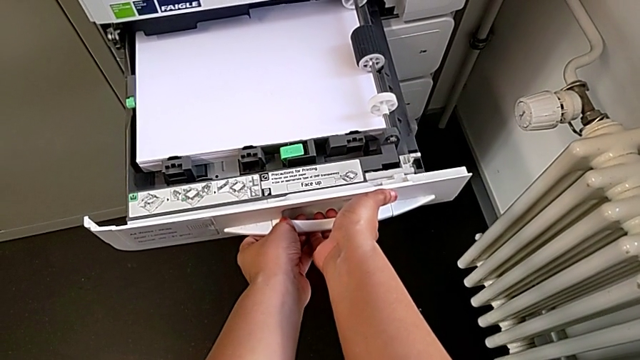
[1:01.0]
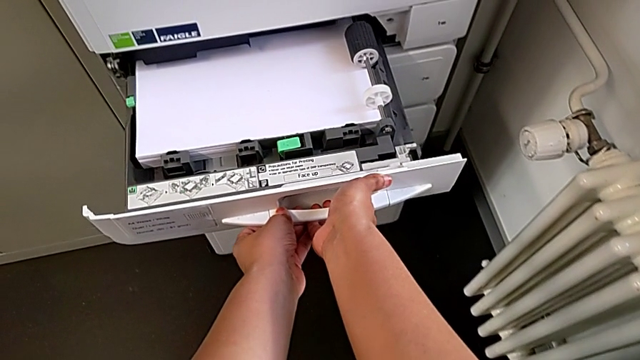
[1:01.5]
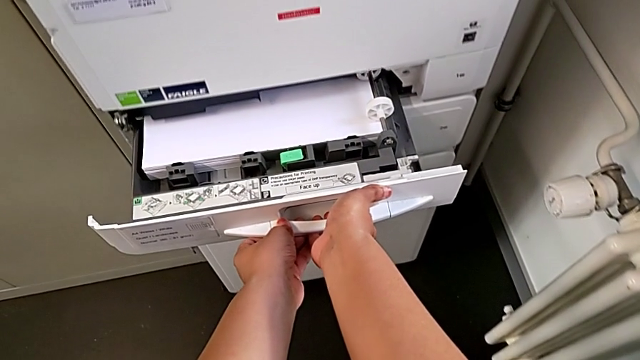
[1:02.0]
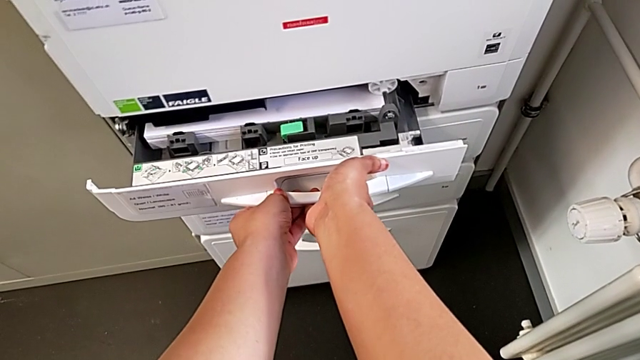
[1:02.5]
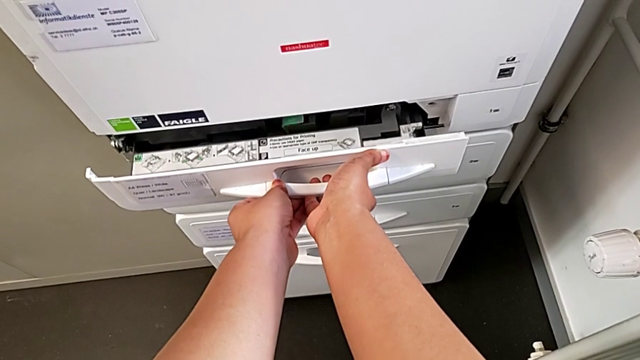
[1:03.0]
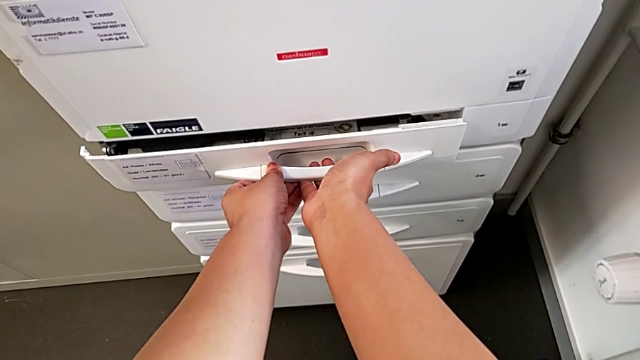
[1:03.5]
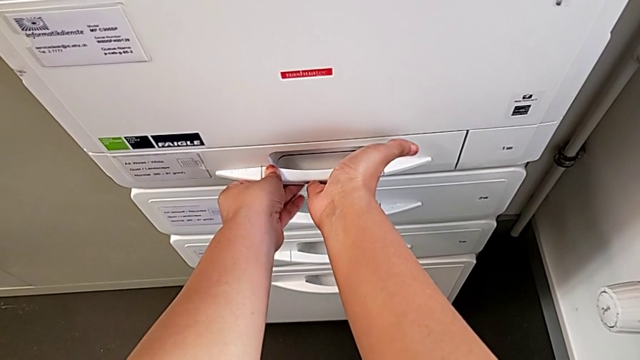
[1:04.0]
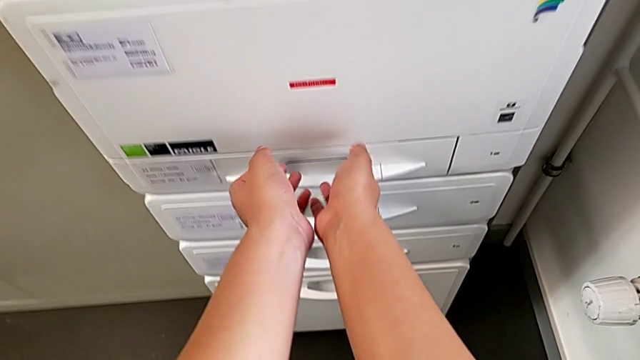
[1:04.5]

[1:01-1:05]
The camera wearer is loading the paper stack into the paper tray. They close the drawer.

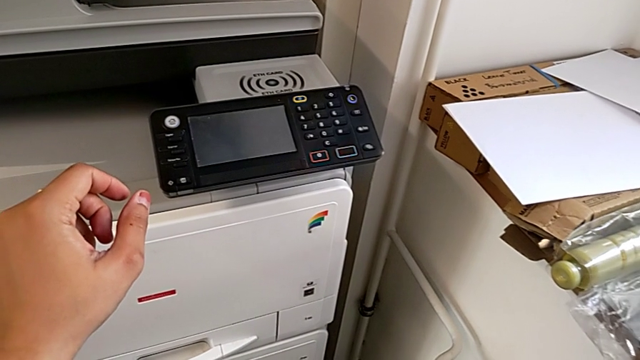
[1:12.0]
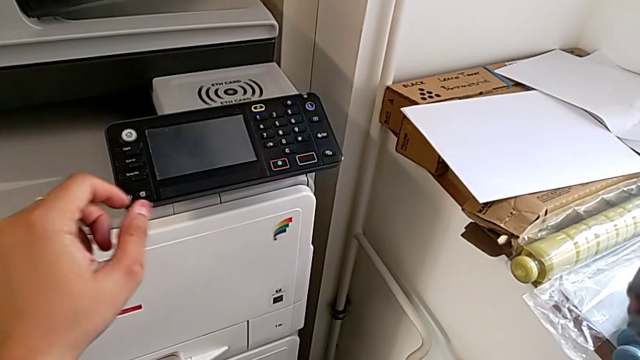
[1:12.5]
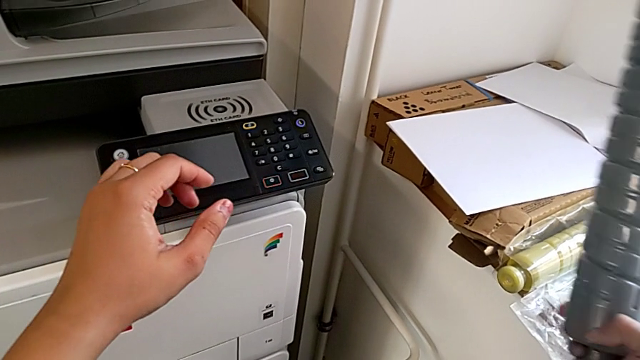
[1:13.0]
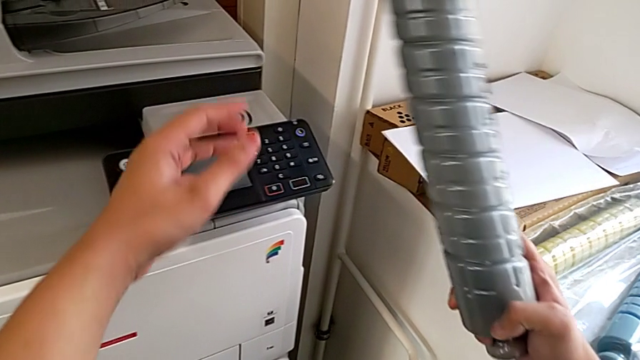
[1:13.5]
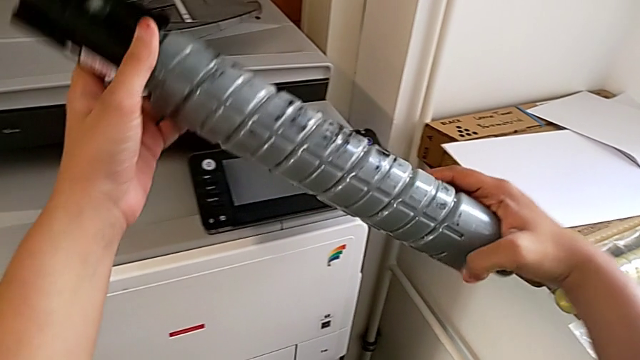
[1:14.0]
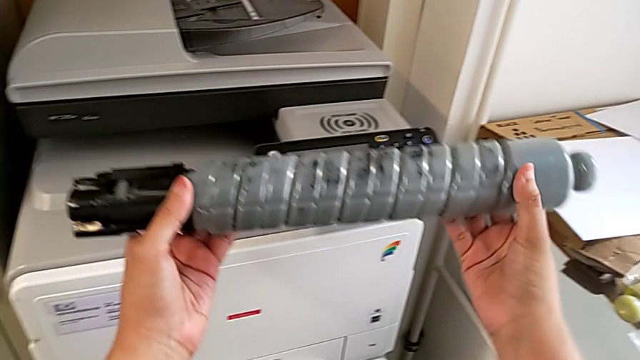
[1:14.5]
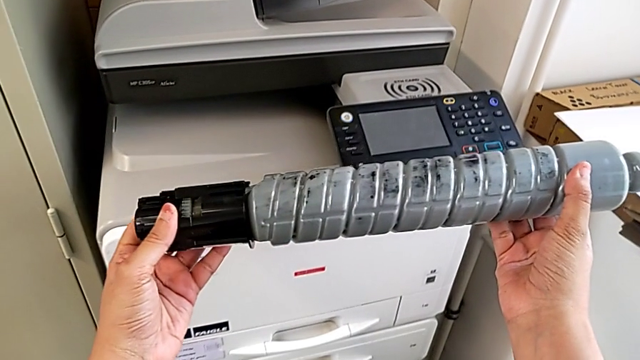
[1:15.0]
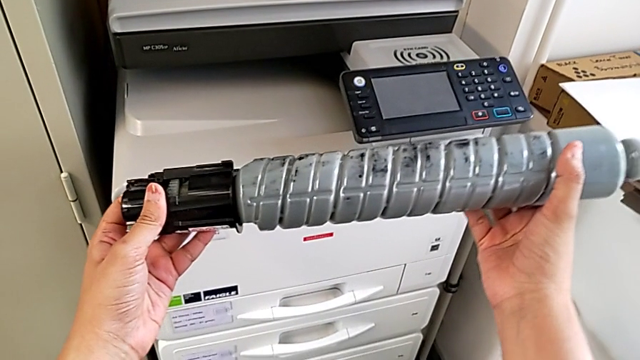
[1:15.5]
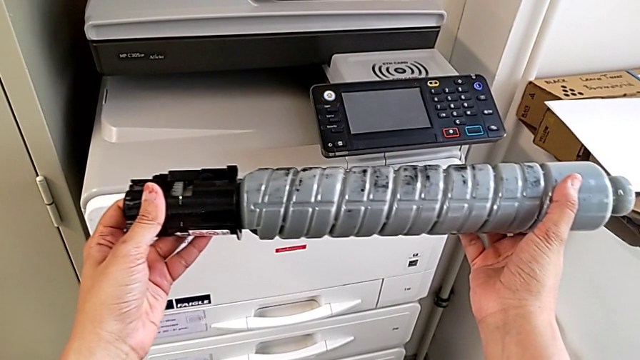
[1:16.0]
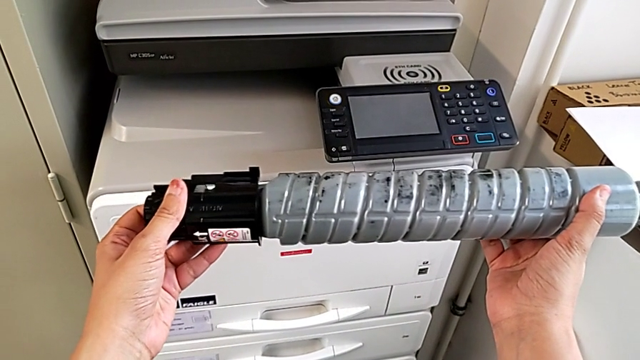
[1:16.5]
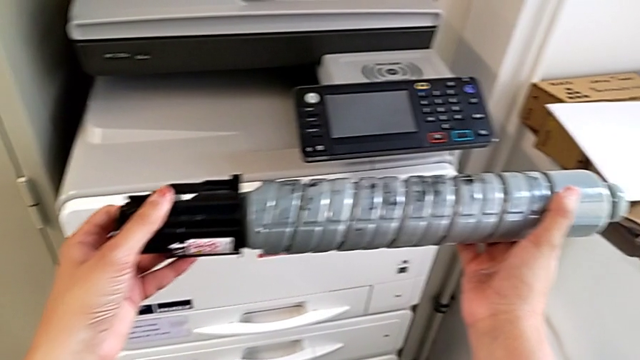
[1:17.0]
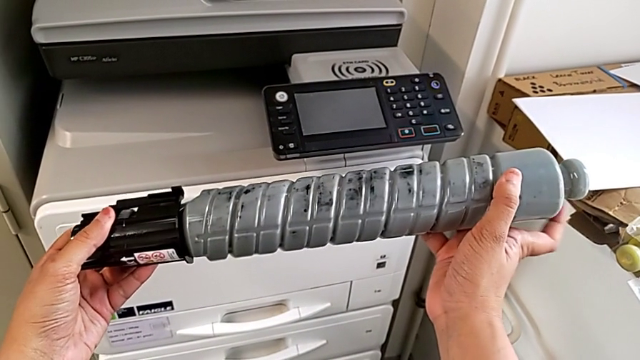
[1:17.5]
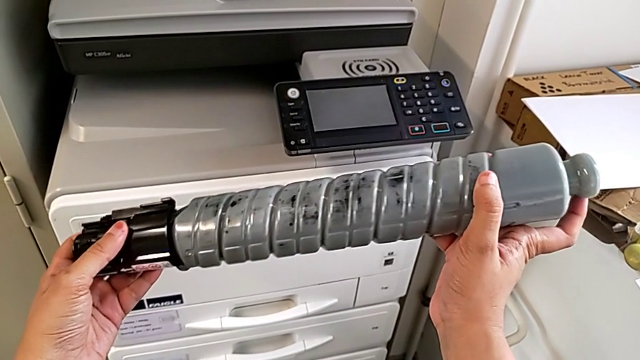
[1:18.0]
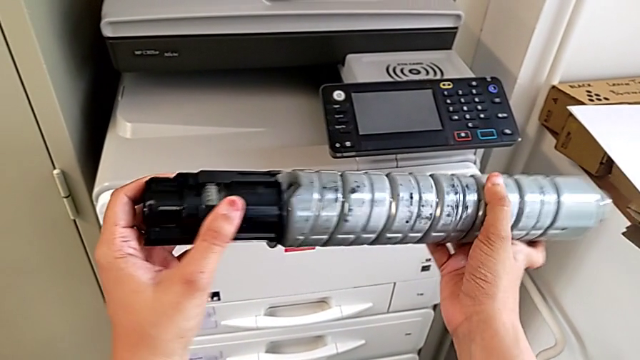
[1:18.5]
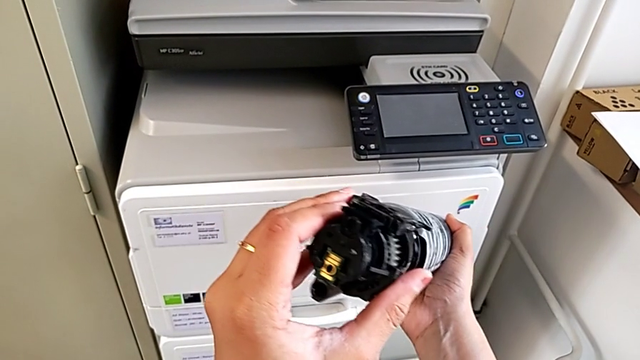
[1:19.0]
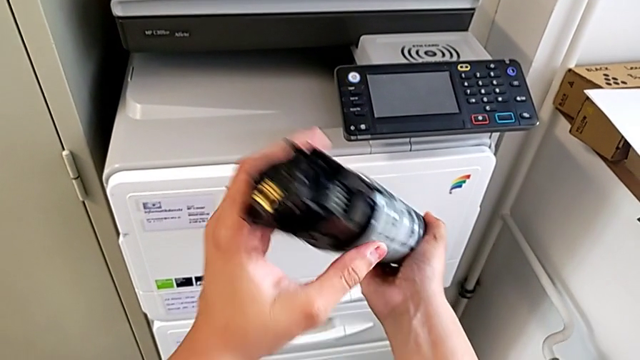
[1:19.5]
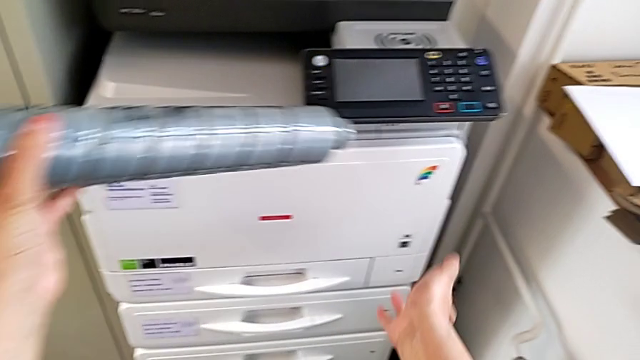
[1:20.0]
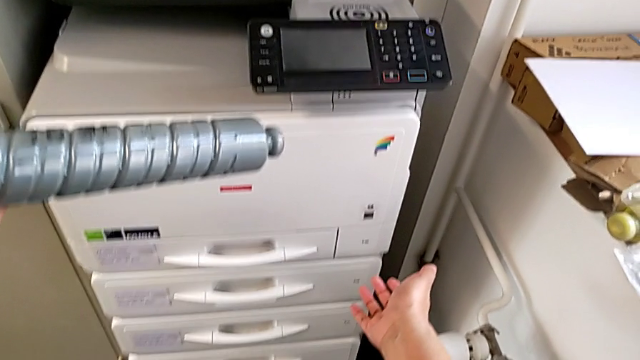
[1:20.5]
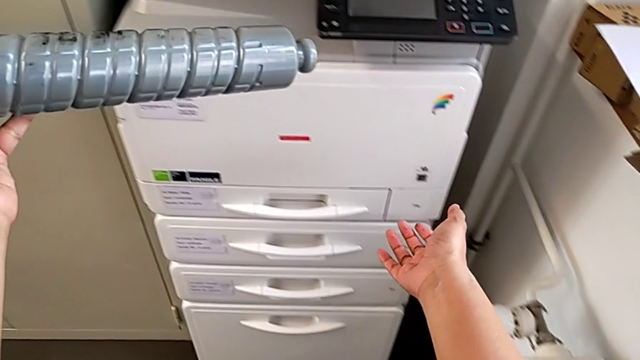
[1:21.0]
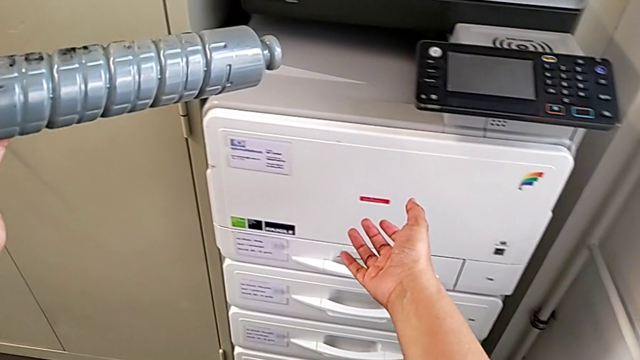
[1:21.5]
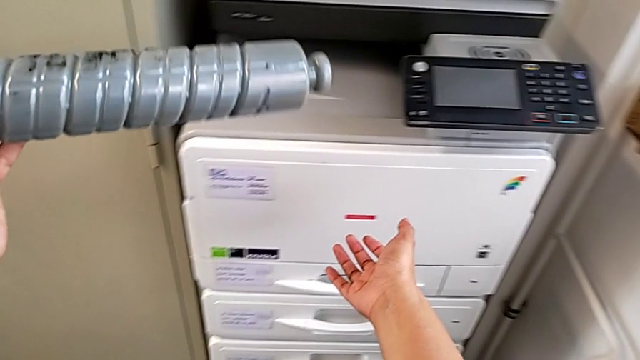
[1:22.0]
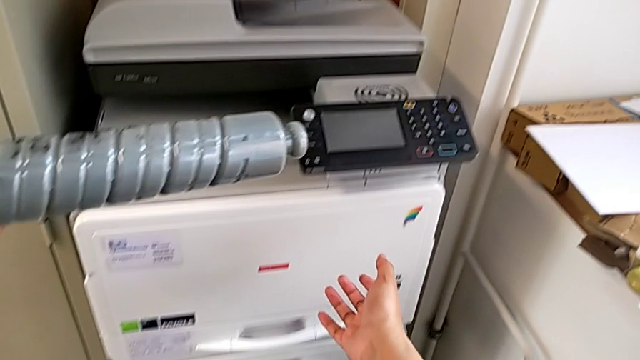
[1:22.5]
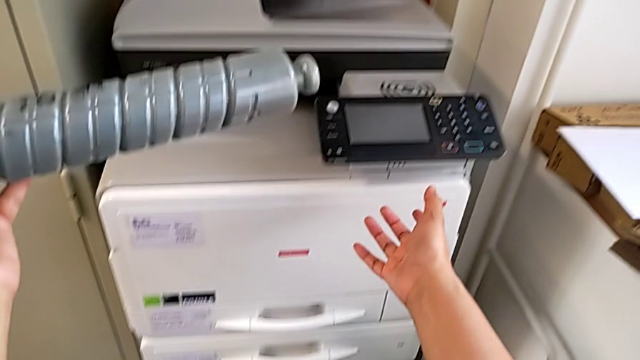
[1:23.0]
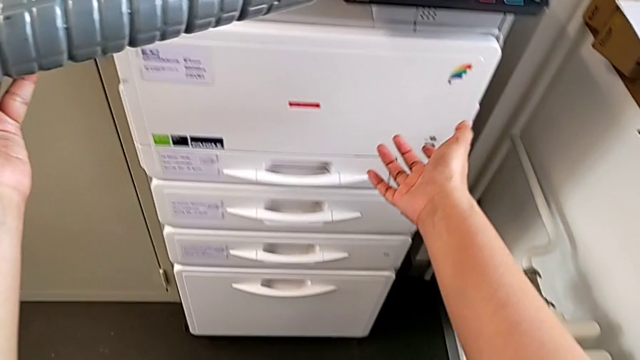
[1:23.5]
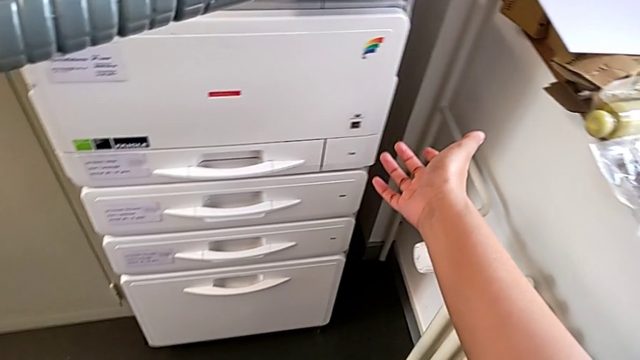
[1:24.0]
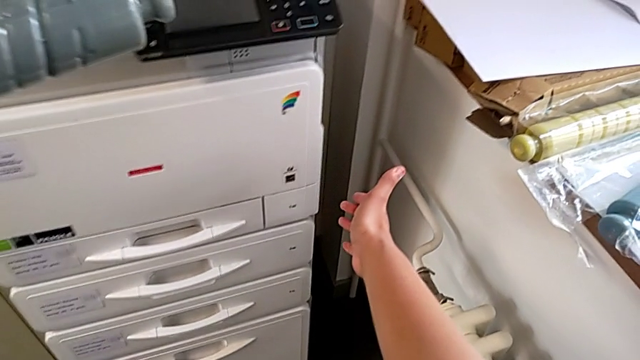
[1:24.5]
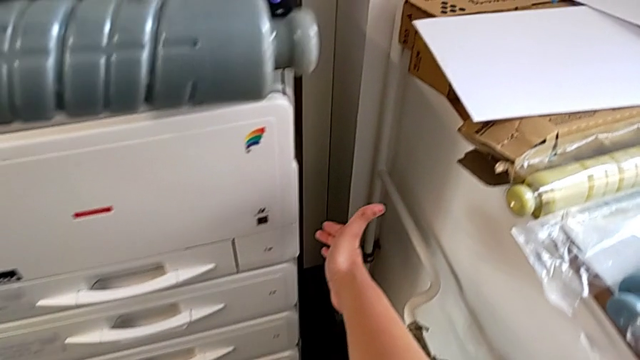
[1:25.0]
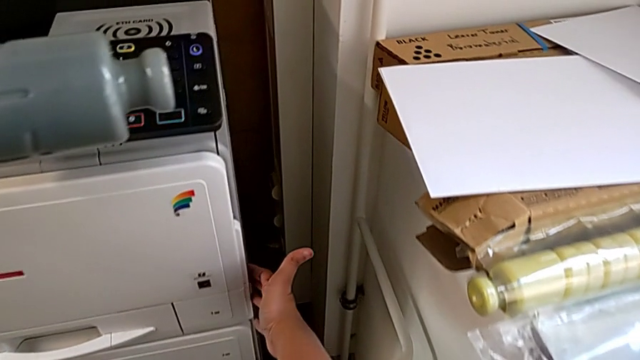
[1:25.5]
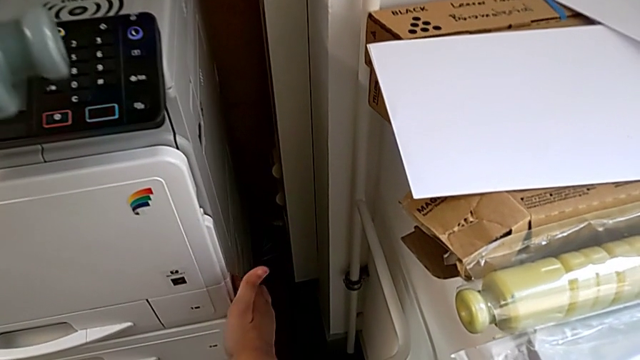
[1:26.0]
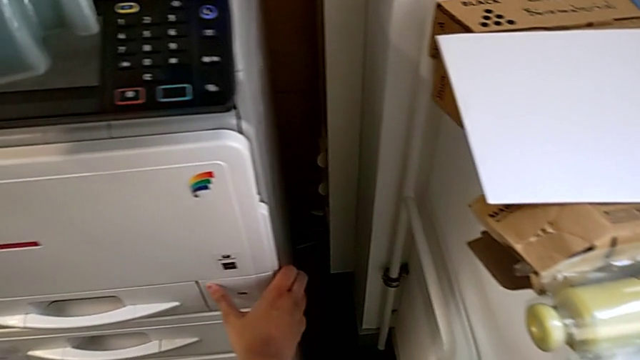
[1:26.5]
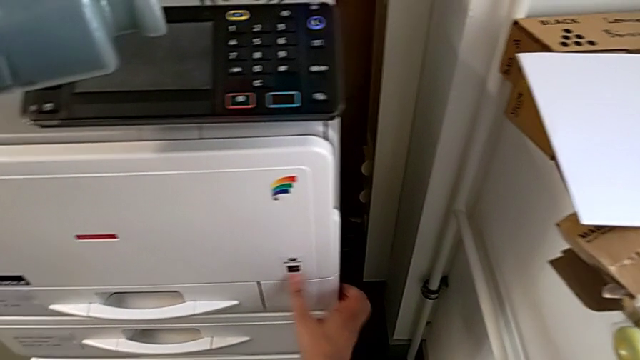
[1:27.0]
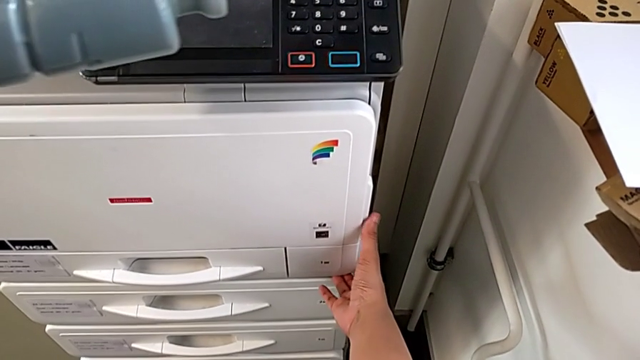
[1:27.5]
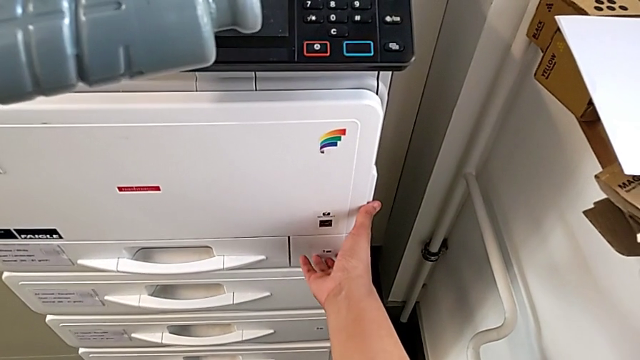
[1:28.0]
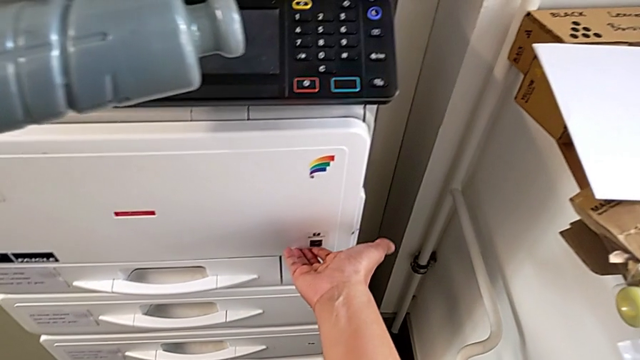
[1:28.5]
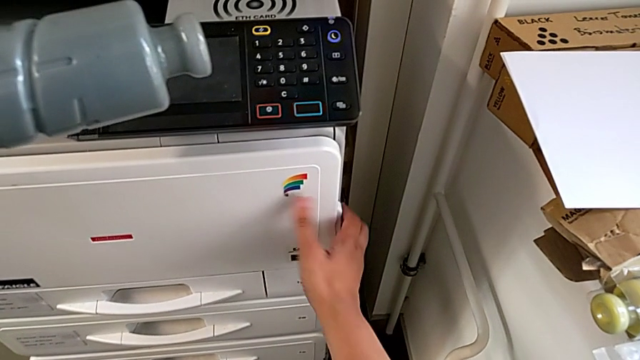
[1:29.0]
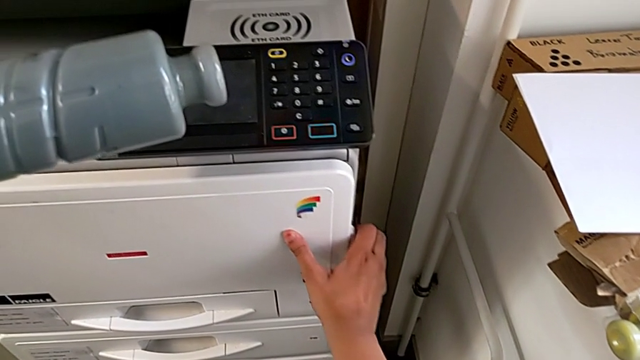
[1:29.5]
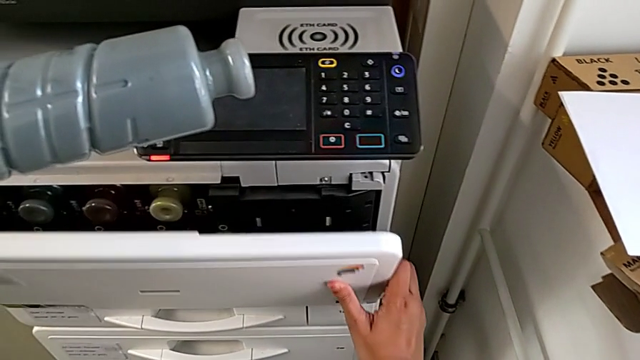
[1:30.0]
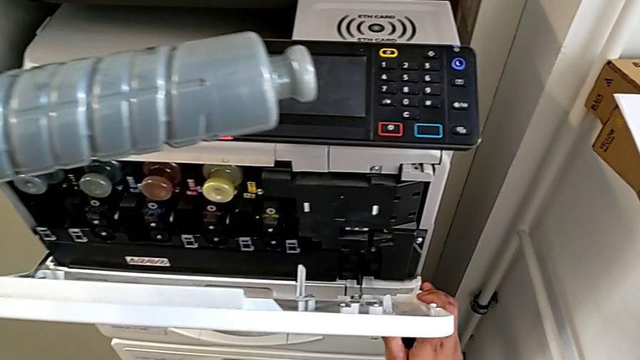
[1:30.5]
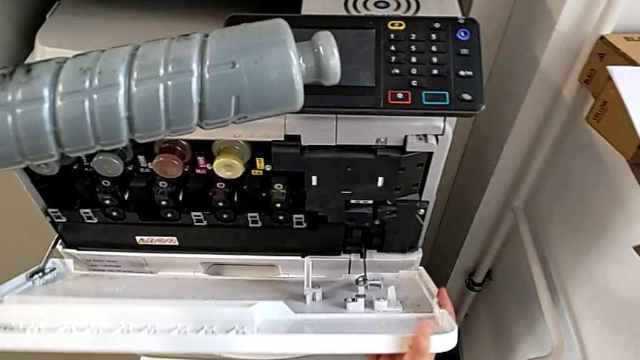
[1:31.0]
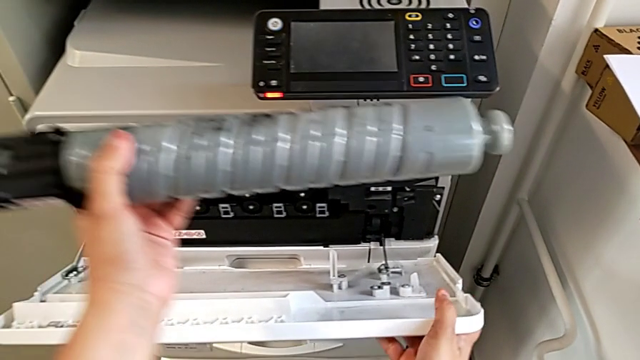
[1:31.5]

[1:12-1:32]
The camera wearer is exchanging the black ink cartridge. They grab the new ink cartridge, hold it, rotate it, hold it, wrongly touch the bottom cartridge gate, grab the cartridge gate and open it.
